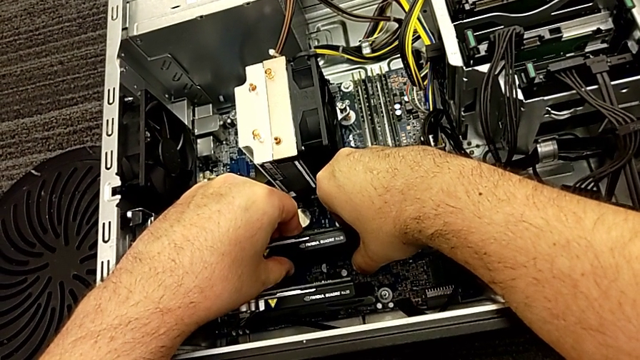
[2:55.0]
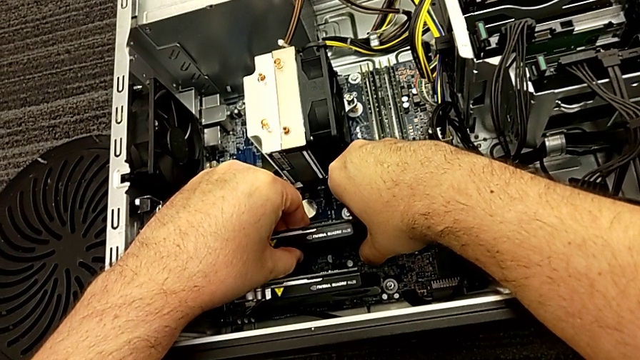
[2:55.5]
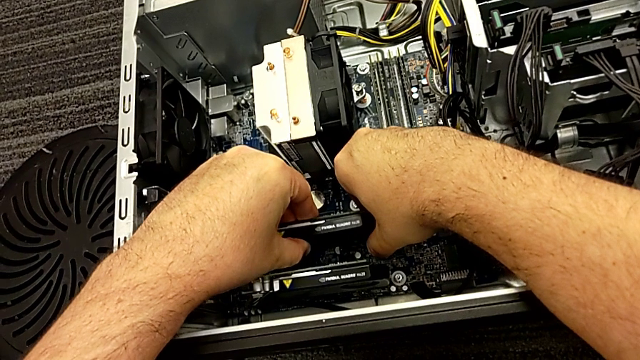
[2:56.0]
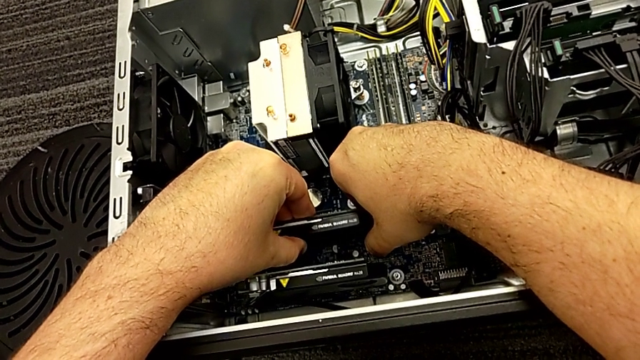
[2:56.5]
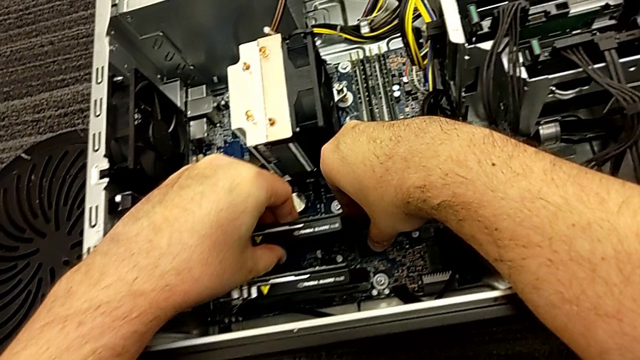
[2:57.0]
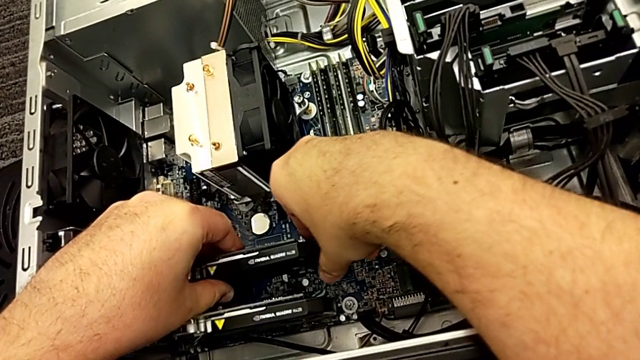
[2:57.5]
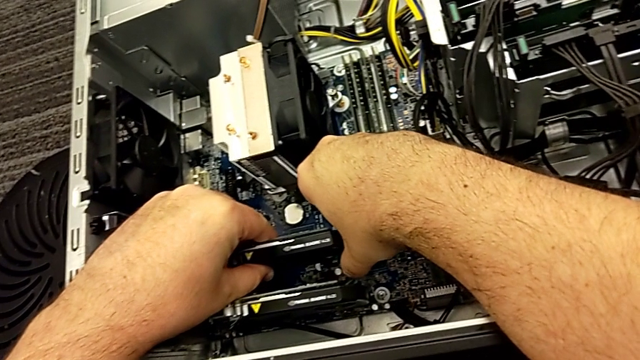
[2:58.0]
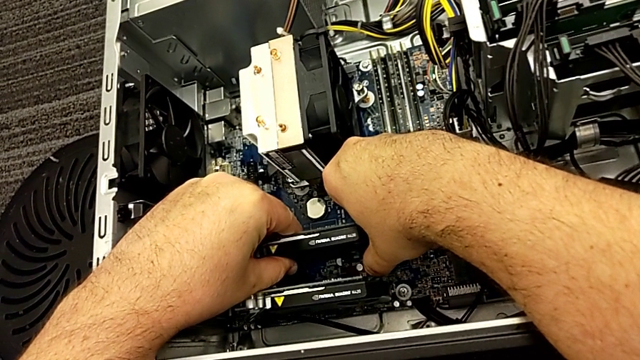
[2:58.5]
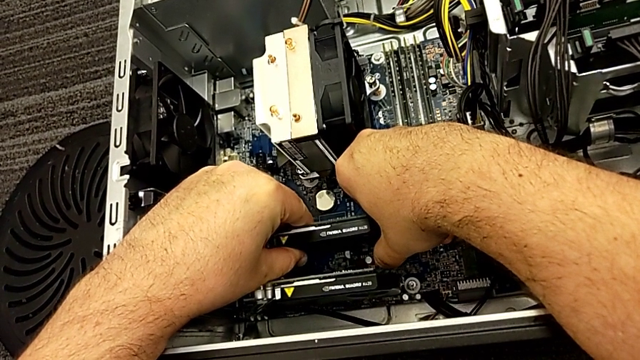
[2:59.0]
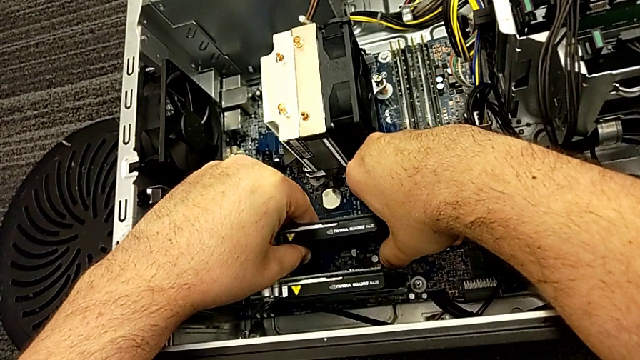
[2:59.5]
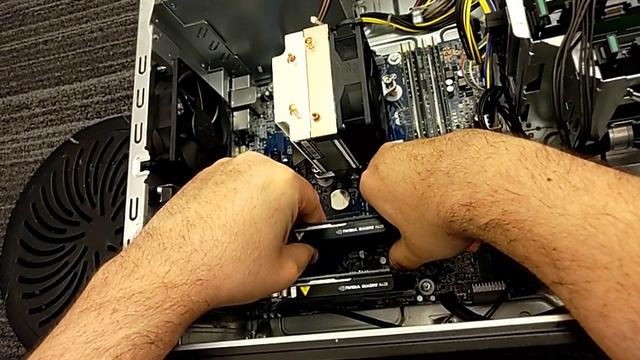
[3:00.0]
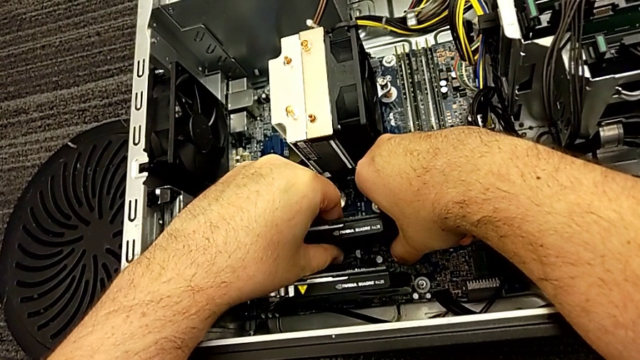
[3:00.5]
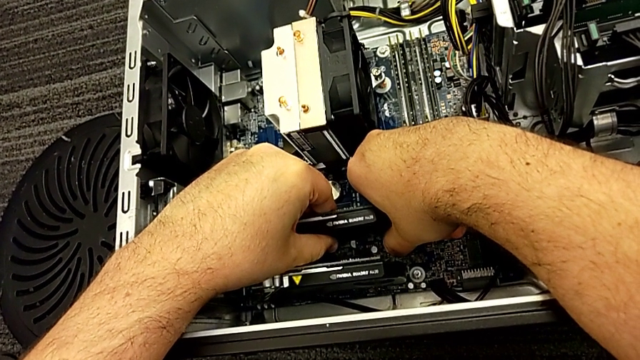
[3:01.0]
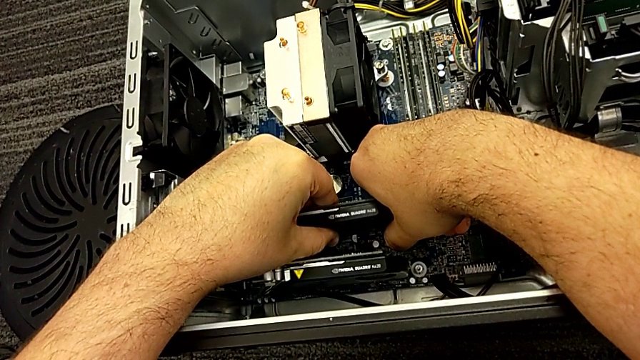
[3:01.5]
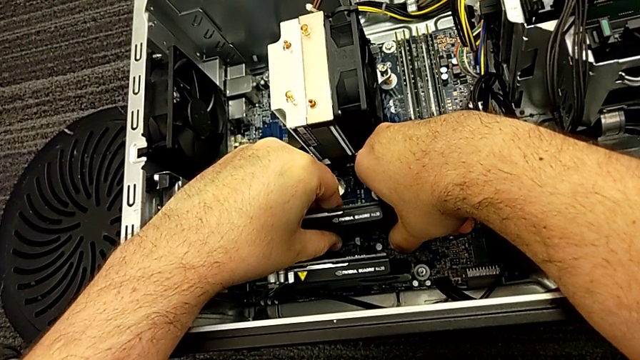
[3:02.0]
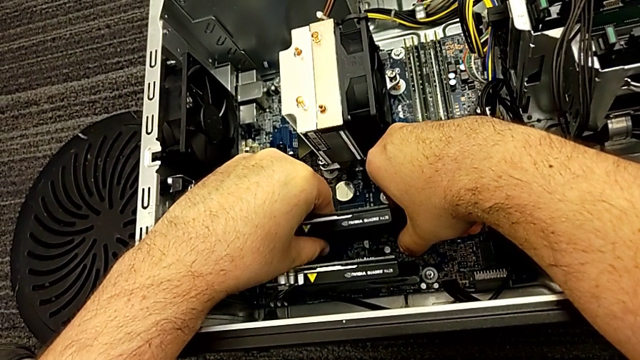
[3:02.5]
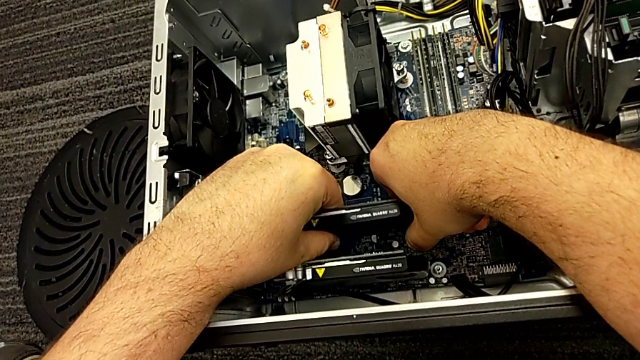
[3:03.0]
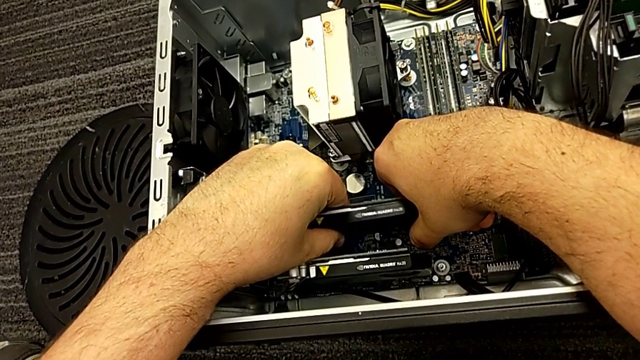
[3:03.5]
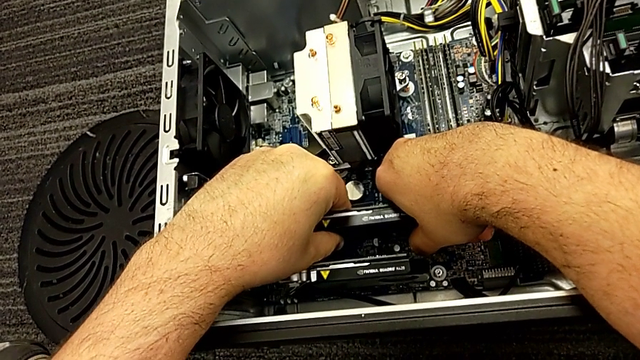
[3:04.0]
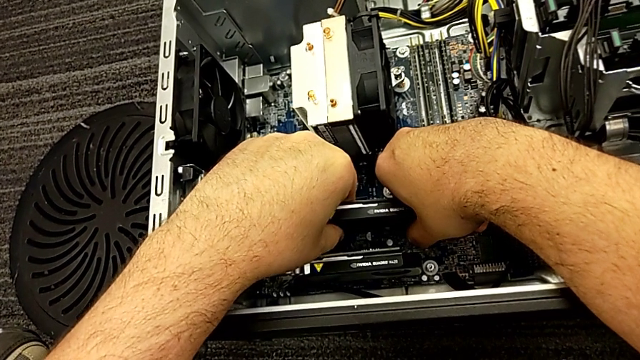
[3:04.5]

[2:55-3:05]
The camera wearer is disassembling the graphic card. They grab the first graphic card four times and withdraw it.

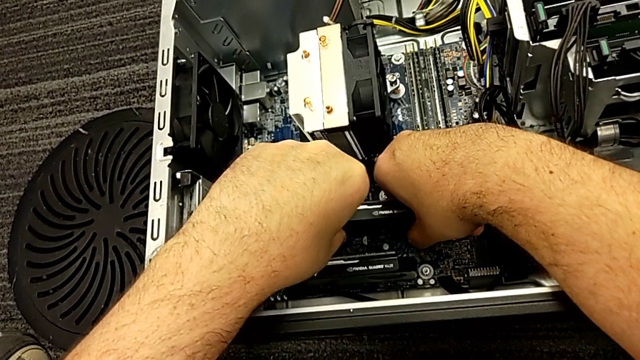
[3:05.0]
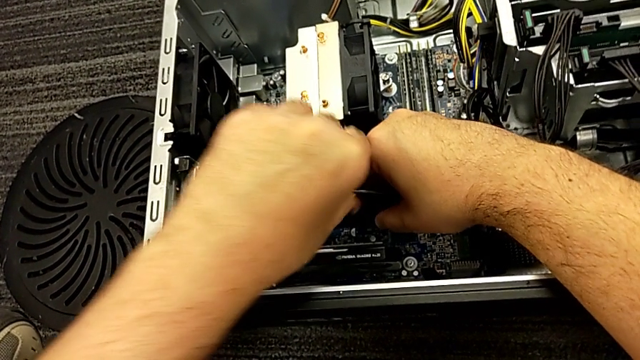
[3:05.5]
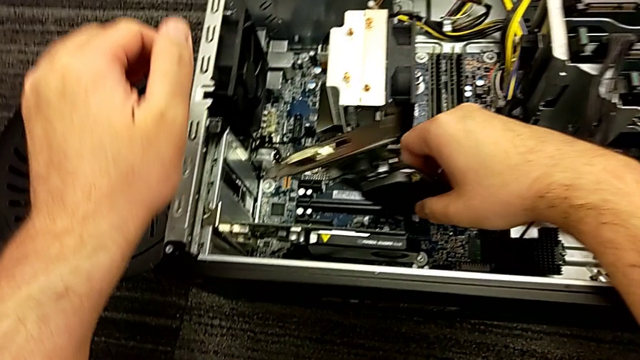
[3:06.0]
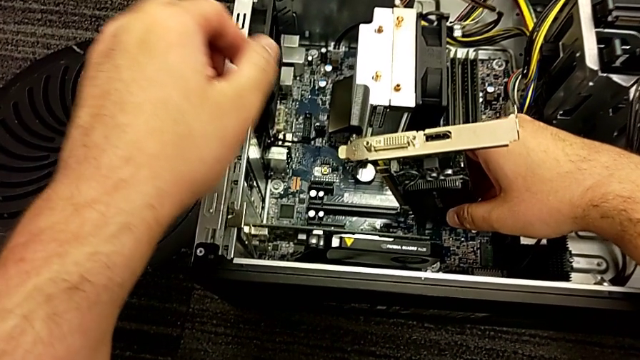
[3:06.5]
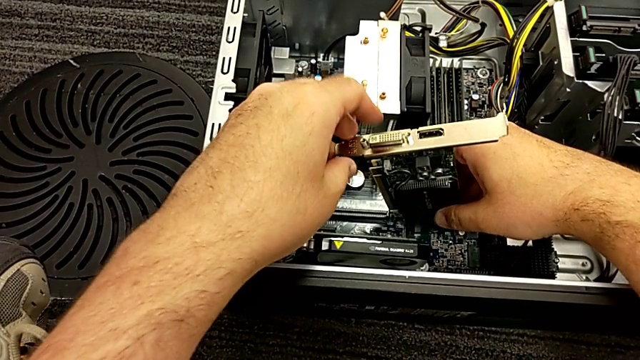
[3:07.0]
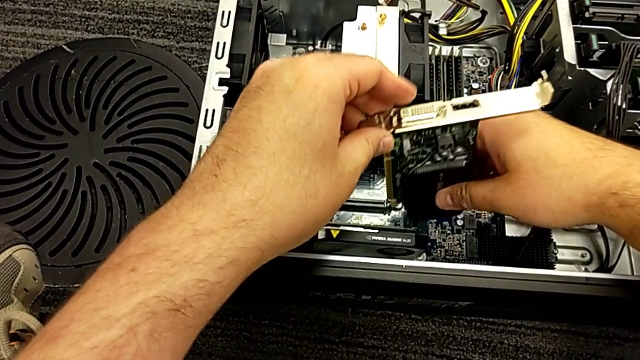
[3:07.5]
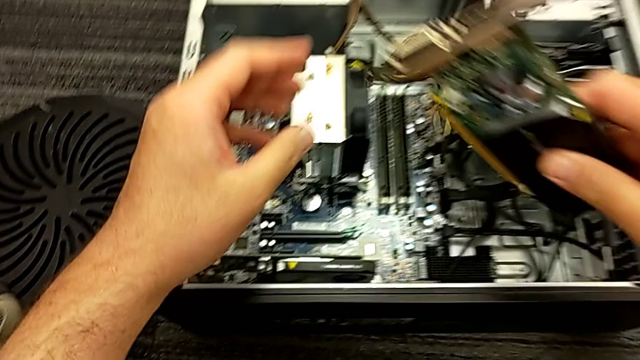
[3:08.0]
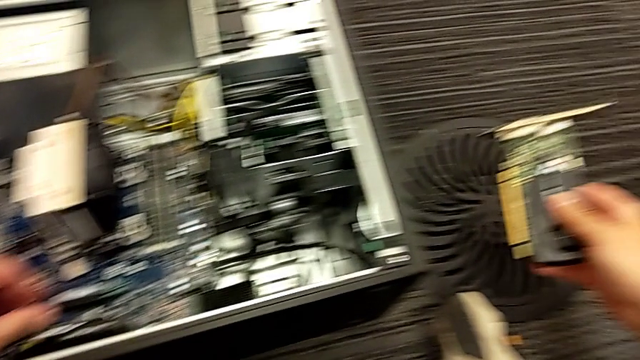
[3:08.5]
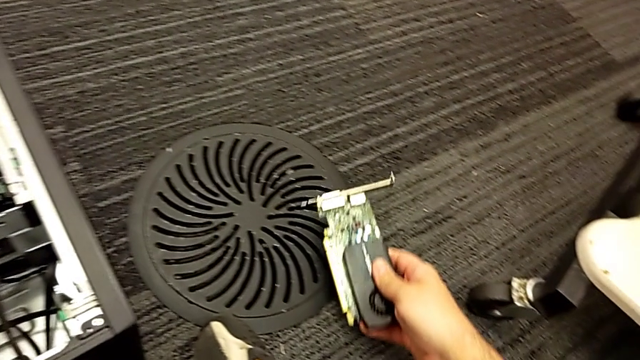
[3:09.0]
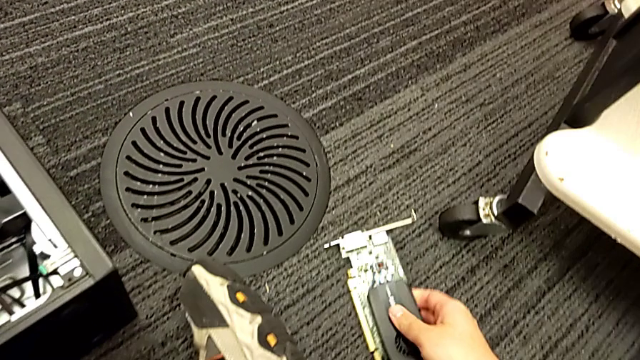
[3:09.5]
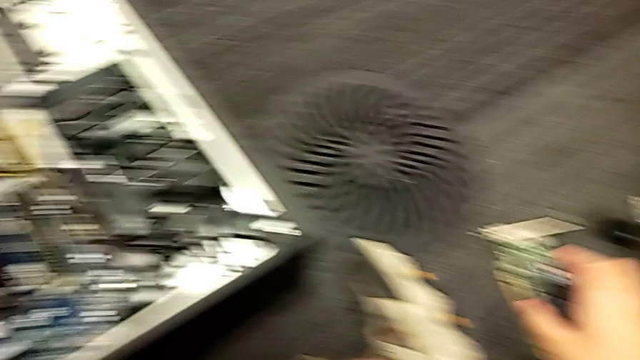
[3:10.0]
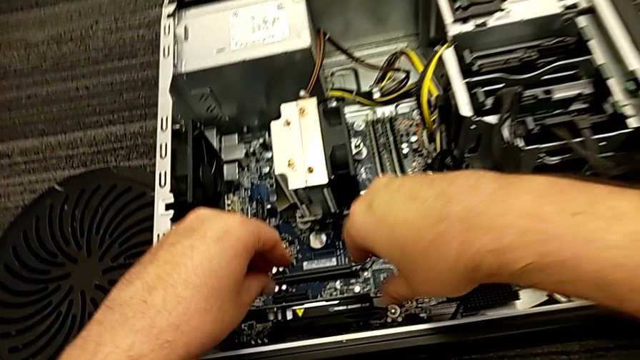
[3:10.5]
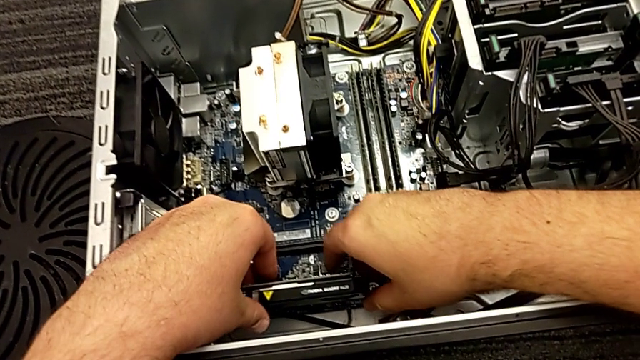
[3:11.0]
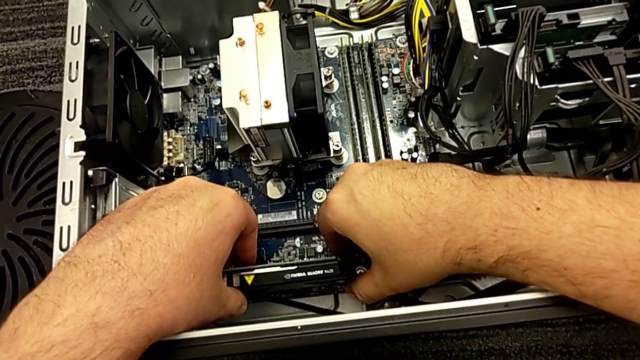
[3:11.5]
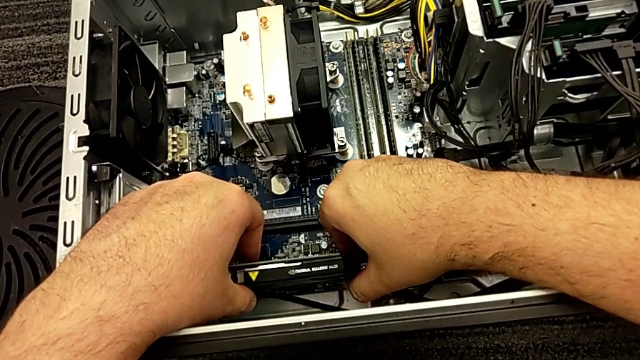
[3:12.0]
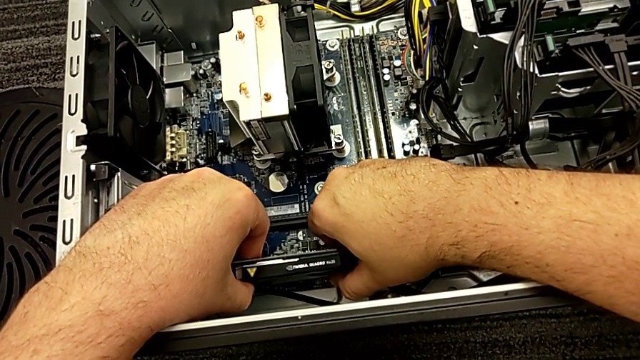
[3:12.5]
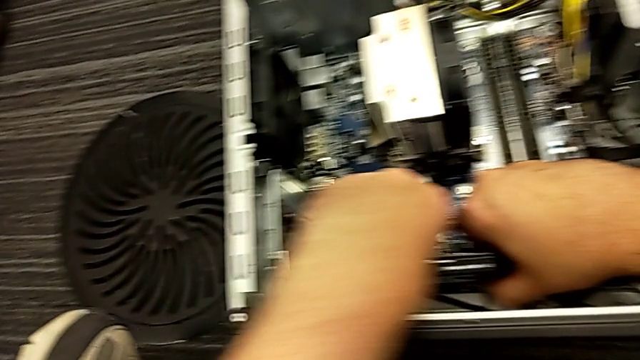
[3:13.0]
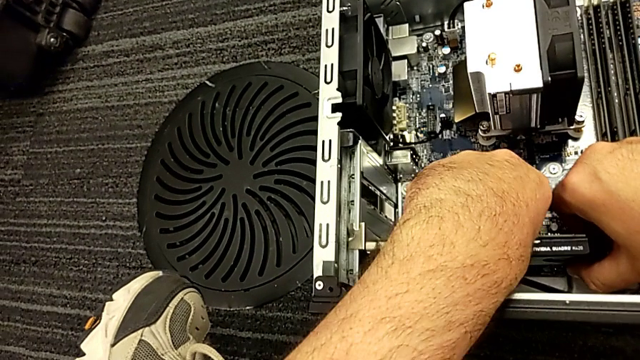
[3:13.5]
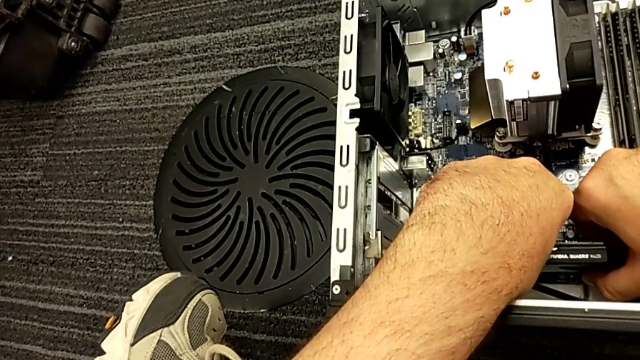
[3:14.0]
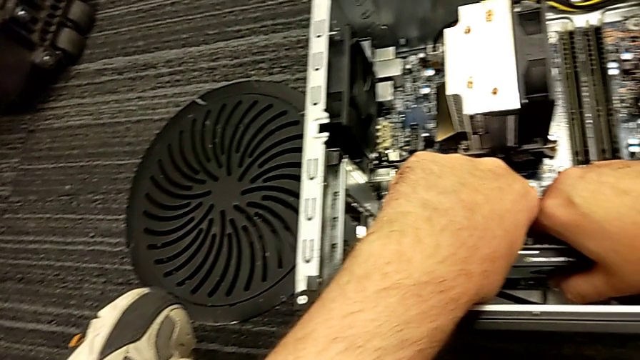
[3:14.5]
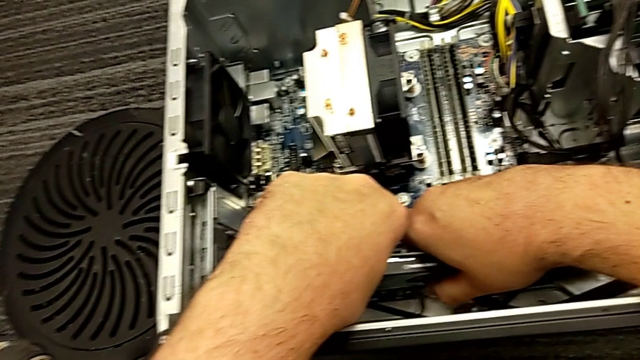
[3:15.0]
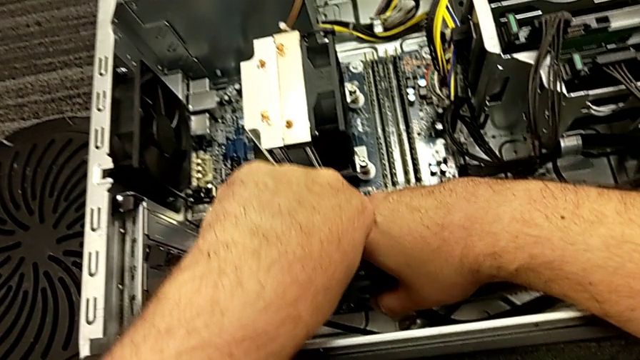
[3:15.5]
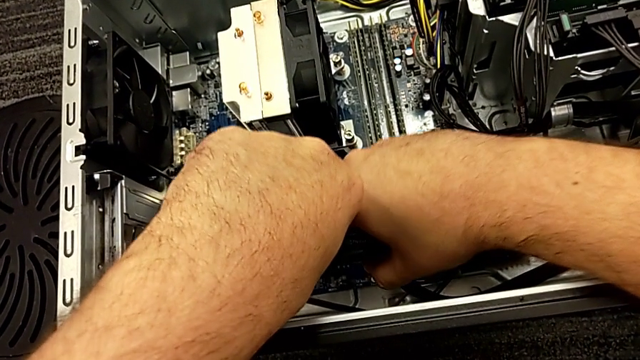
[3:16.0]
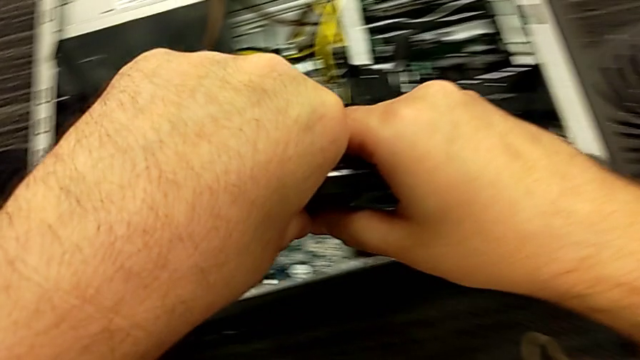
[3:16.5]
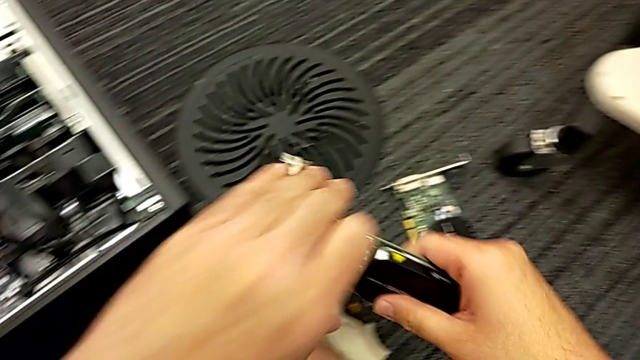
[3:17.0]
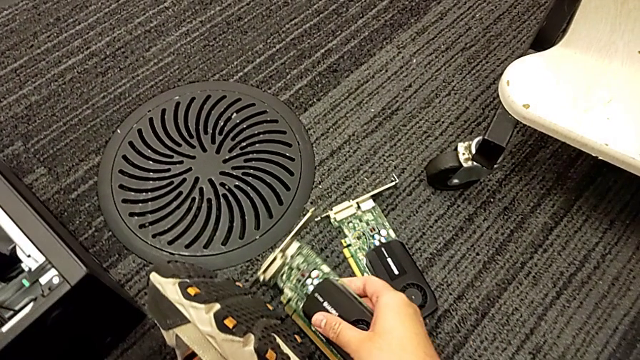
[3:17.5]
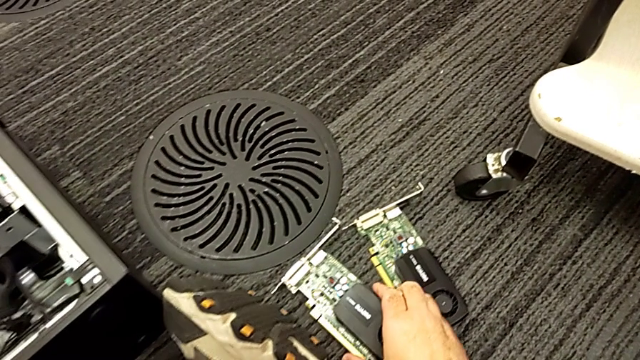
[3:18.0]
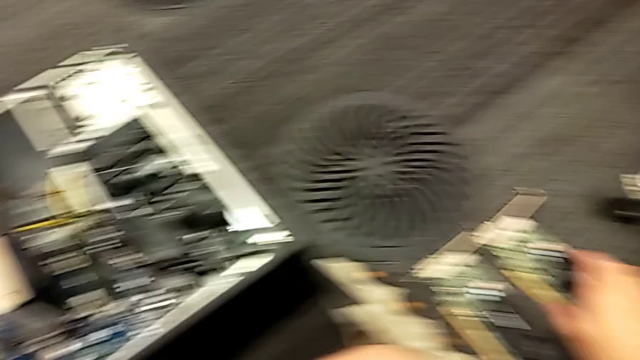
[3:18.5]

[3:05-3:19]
The camera wearer is disassembling the graphic card. They lift the first graphic card, grab the second graphic card and lift it.
